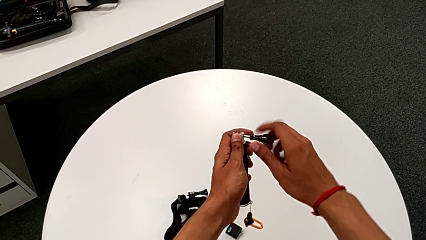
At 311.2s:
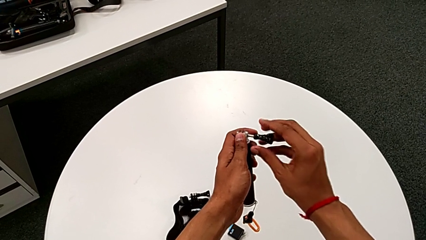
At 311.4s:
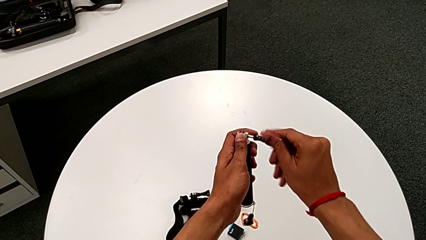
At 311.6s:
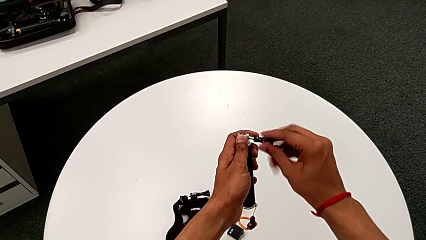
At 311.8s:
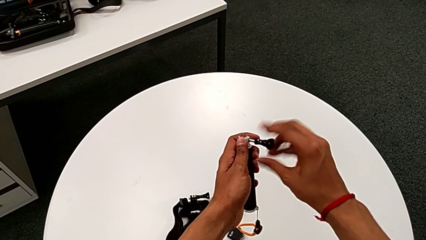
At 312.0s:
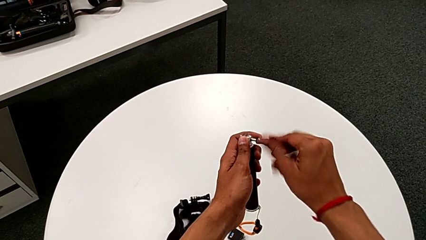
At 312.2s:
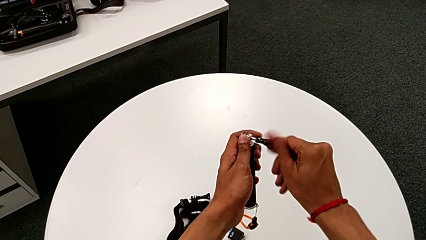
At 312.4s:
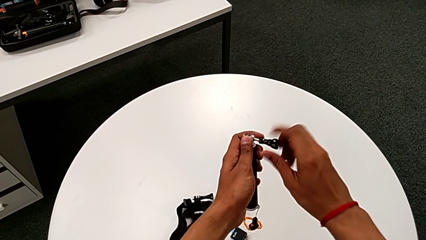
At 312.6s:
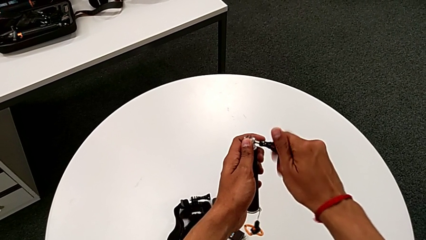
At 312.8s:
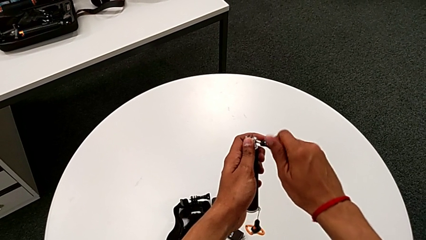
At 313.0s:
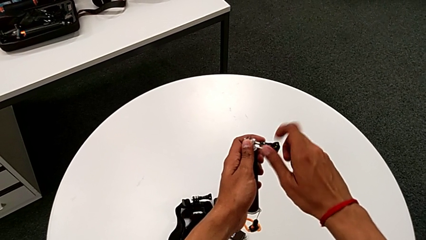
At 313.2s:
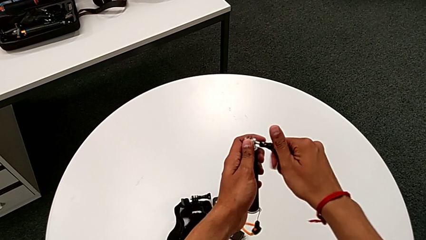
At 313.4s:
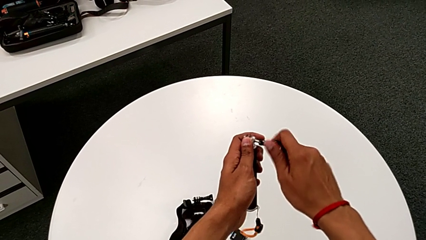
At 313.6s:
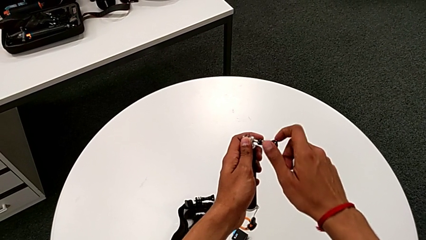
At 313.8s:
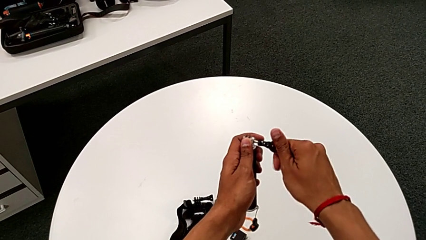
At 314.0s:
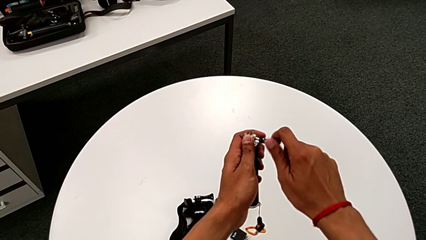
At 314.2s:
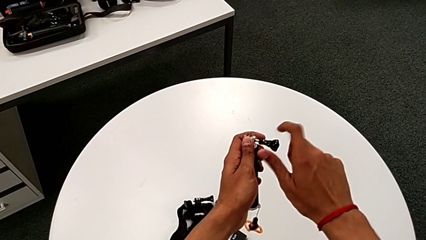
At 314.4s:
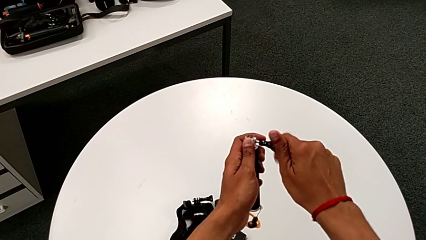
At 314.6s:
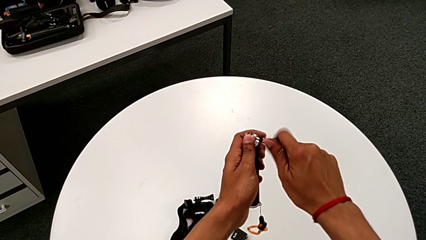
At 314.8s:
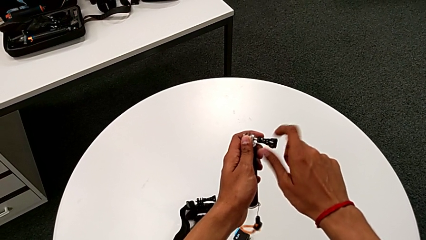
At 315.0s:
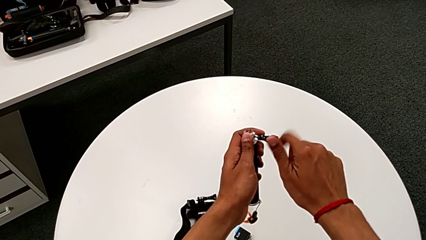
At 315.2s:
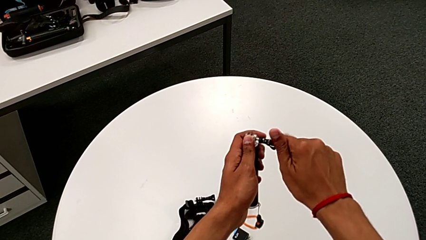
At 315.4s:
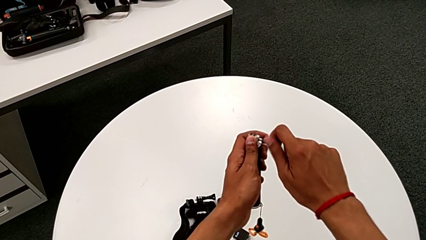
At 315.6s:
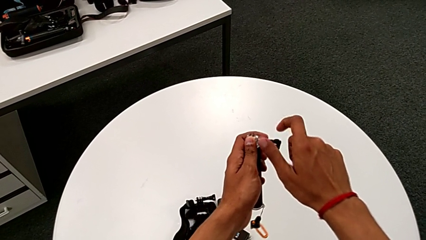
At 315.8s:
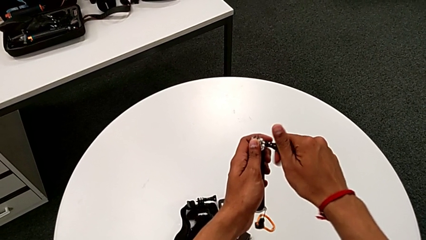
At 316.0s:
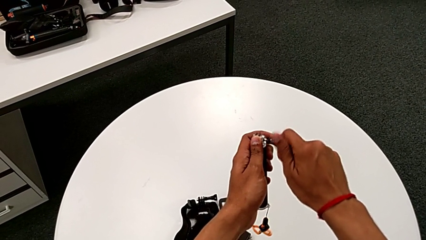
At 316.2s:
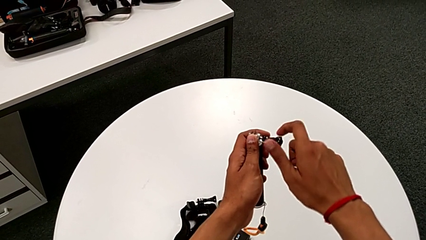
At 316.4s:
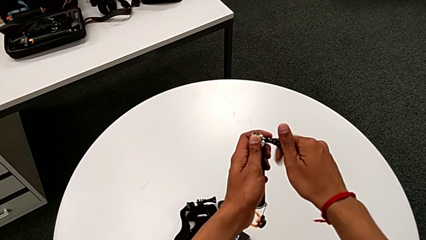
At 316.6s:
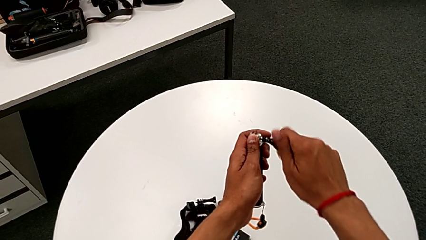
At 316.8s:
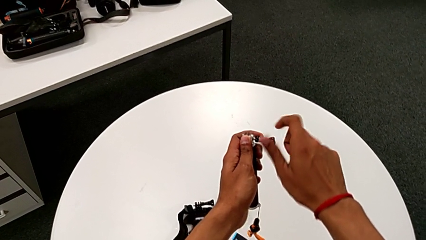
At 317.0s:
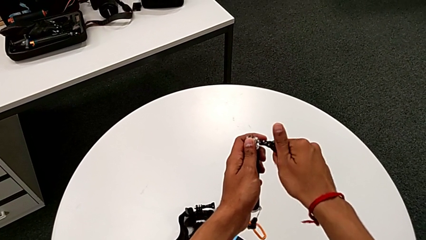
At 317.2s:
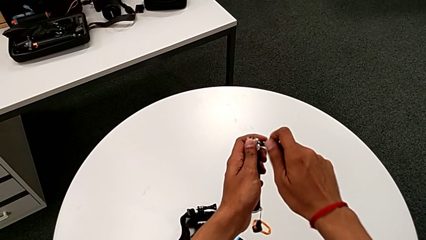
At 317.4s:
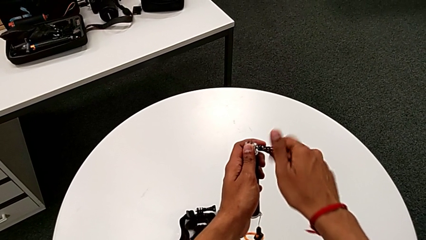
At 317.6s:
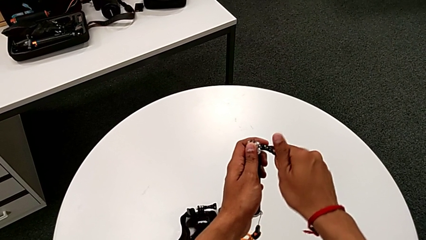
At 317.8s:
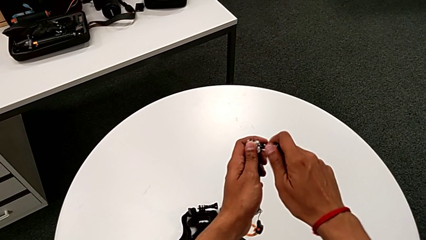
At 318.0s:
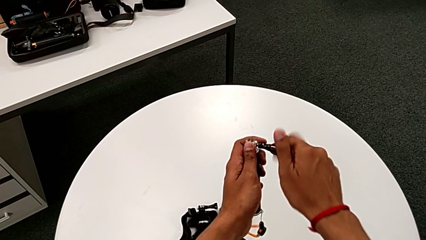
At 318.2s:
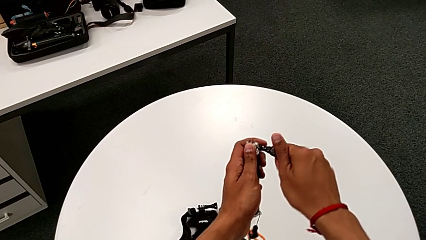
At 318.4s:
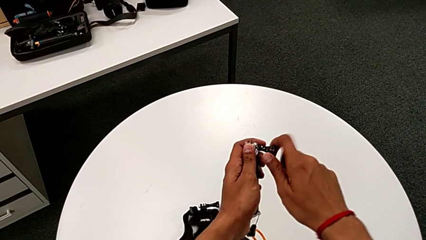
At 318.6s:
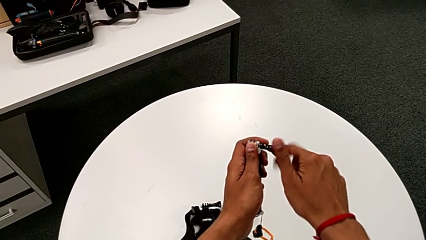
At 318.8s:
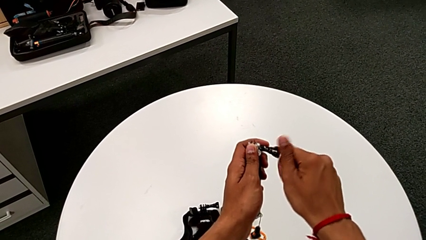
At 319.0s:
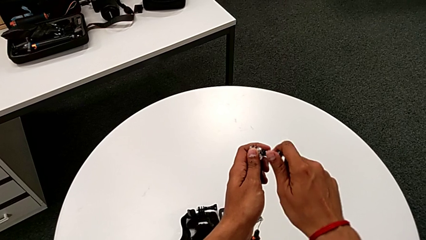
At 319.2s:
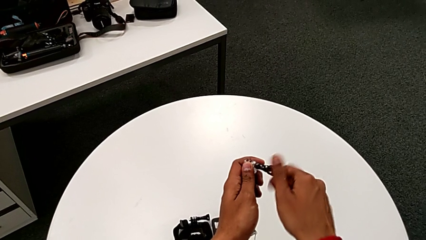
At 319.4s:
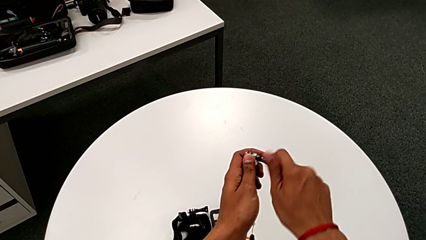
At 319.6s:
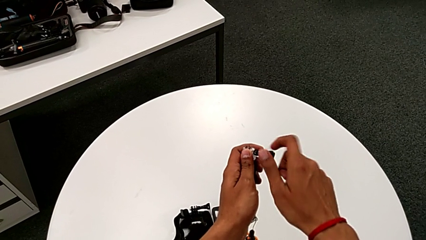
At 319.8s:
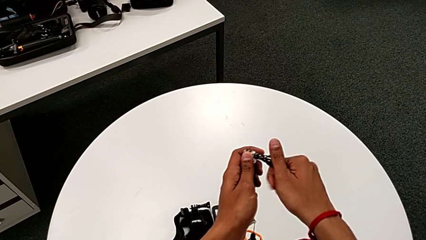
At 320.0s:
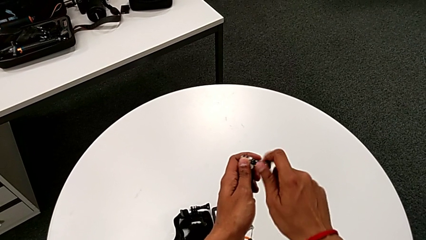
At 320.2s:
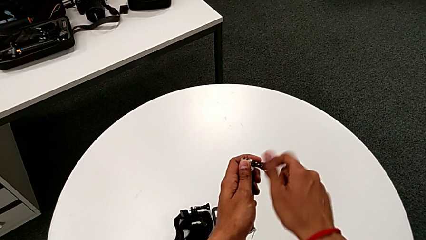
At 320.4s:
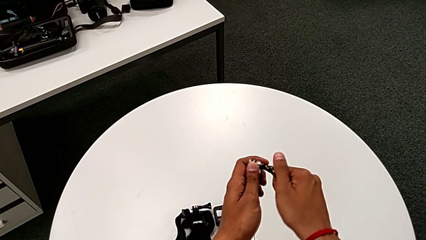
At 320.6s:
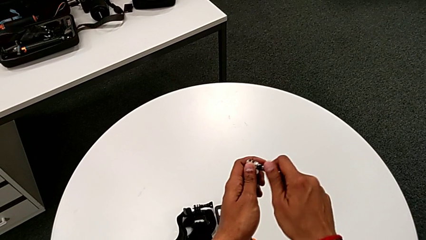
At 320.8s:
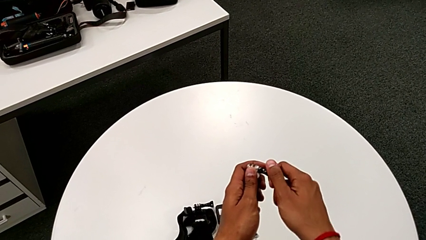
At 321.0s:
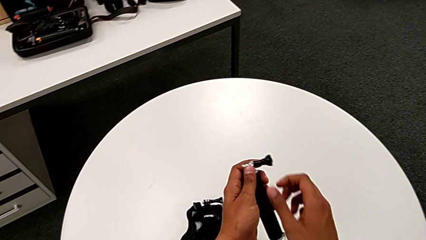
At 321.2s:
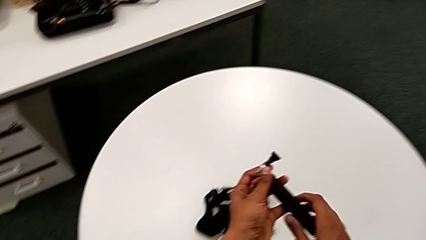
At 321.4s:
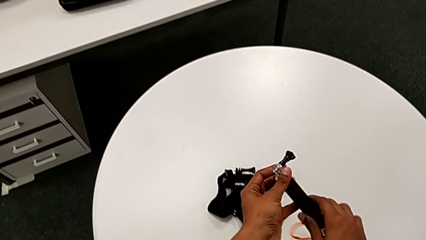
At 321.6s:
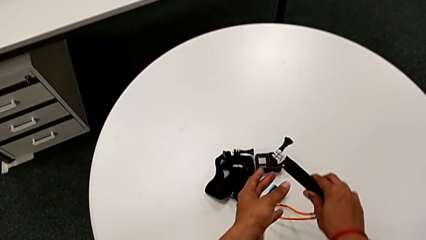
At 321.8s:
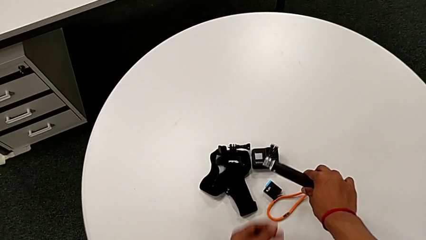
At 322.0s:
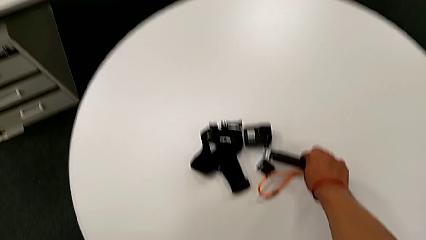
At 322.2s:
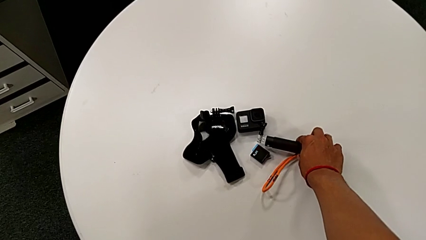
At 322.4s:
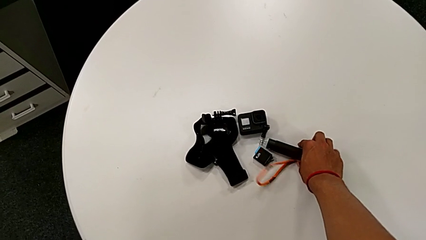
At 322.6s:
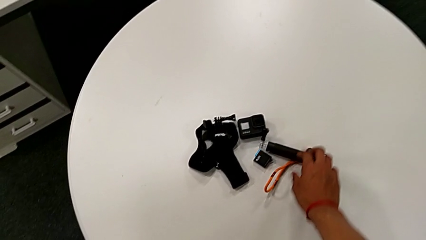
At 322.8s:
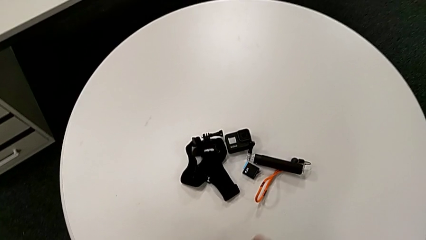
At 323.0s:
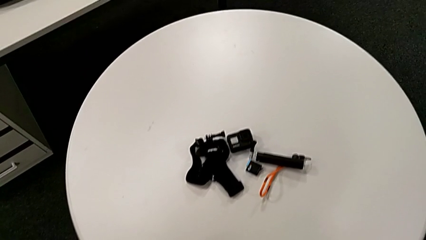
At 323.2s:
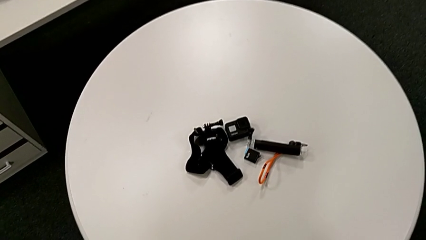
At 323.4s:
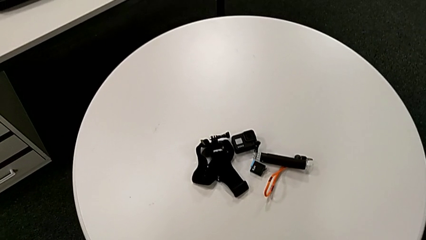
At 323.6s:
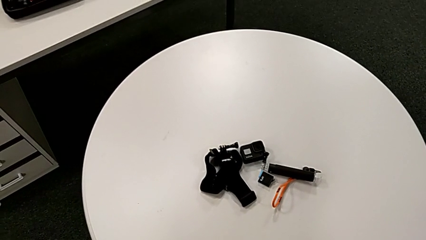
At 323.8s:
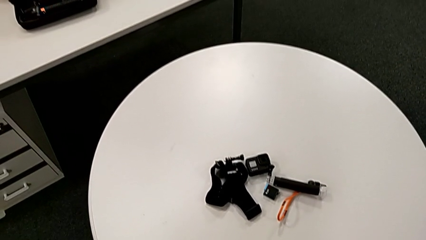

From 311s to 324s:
The camera wearer is removing the GoPro from the handheld grip. They keep screwing the screw and place the handheld grip.
